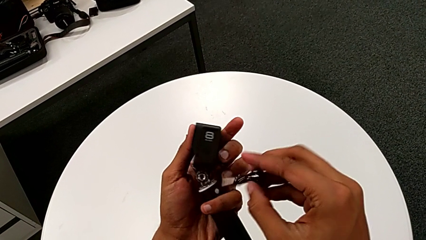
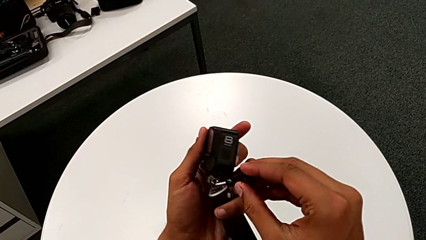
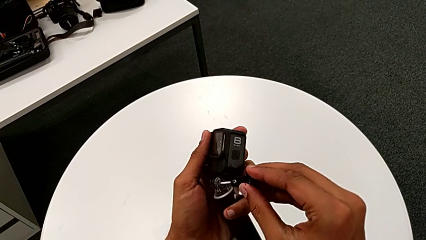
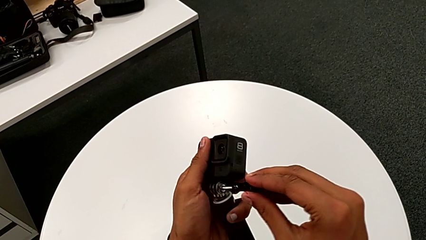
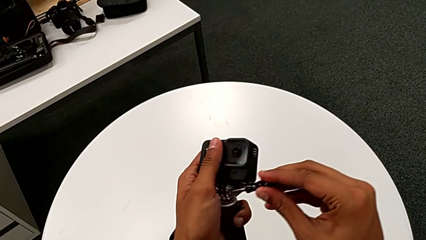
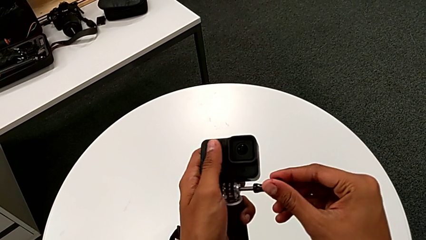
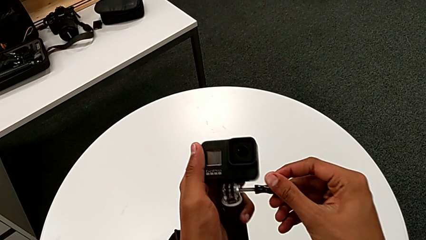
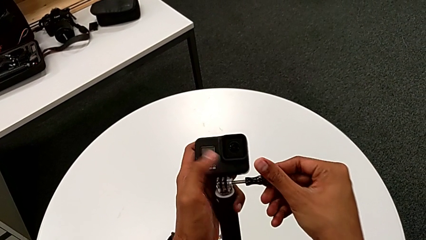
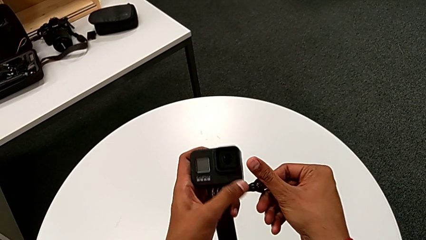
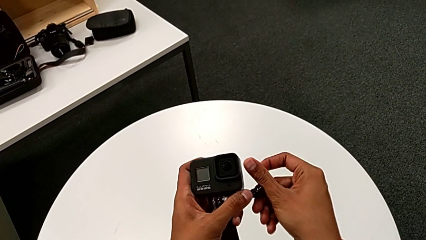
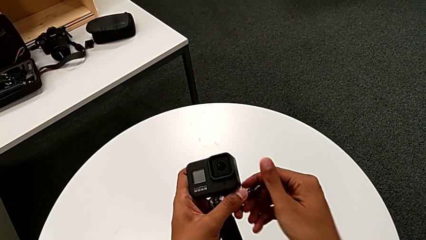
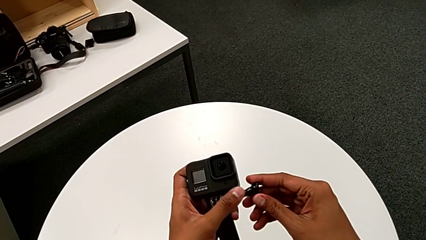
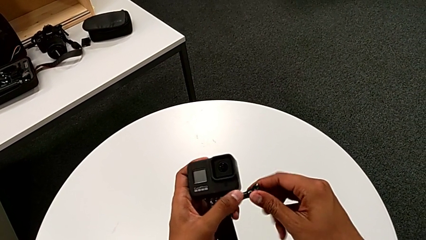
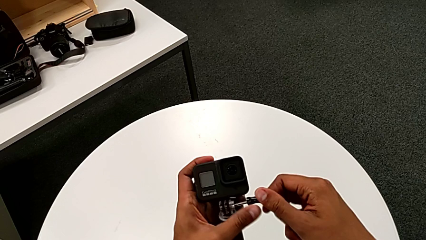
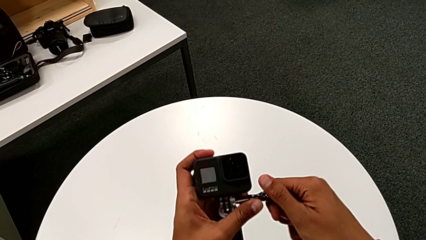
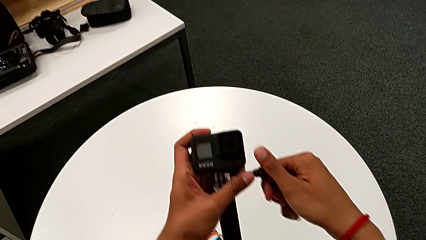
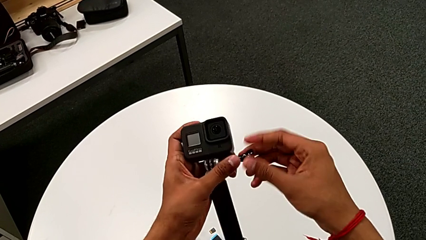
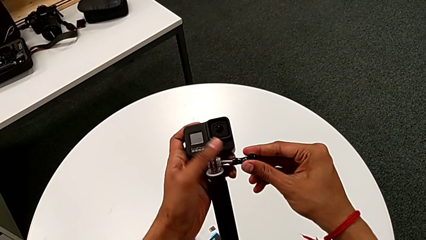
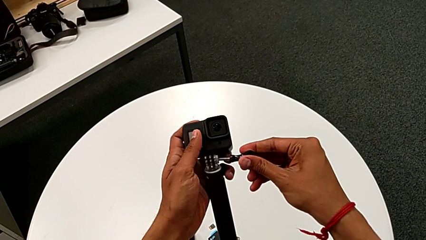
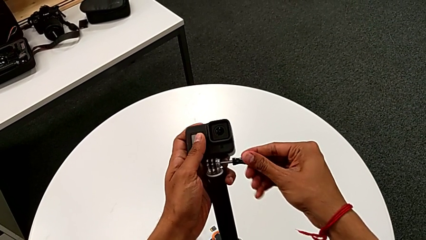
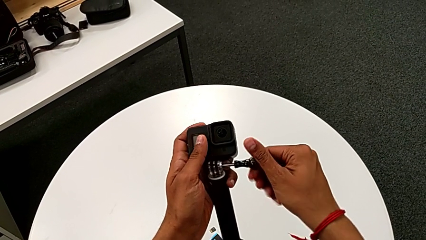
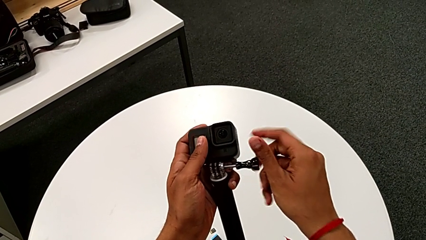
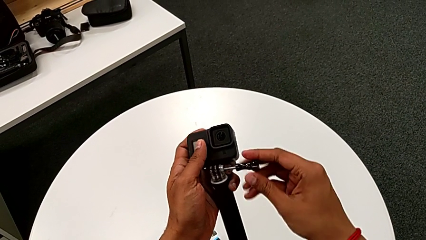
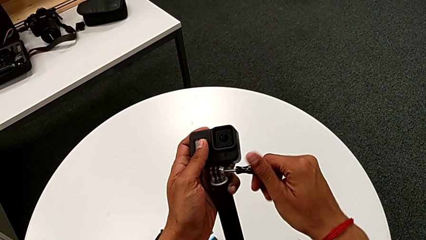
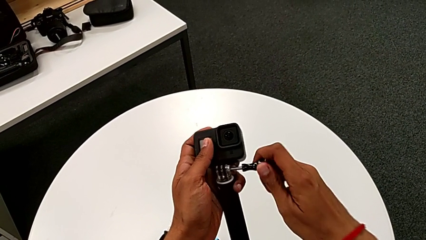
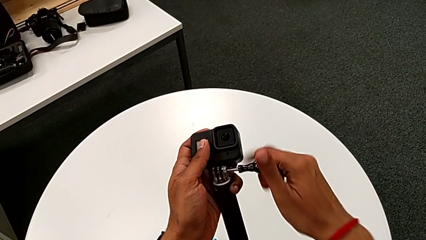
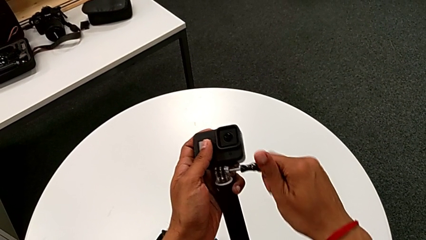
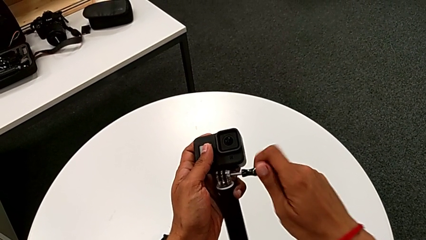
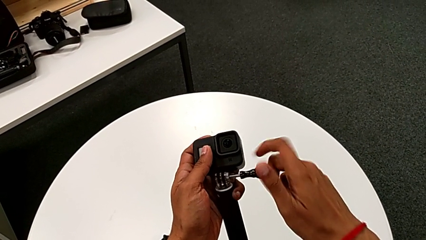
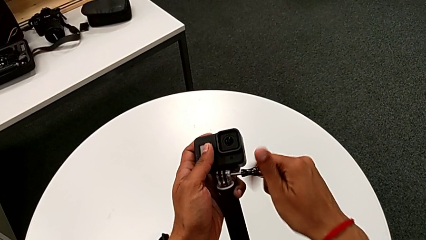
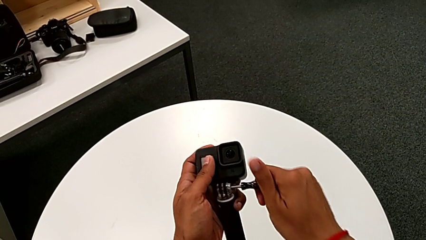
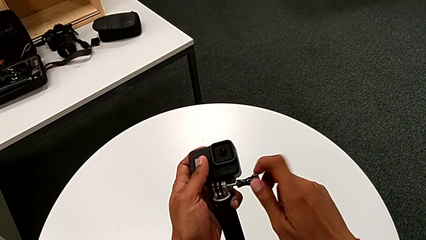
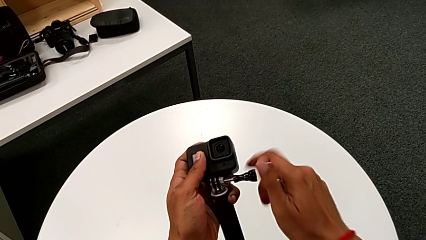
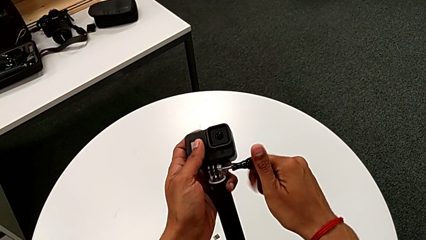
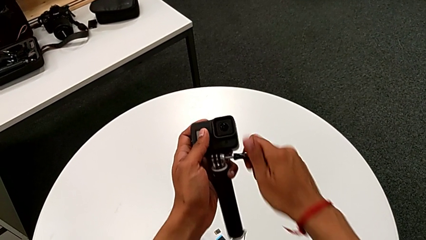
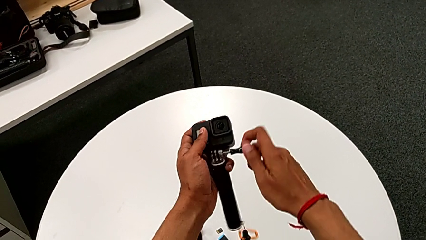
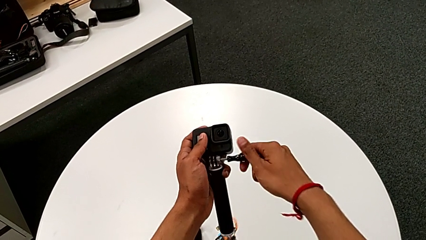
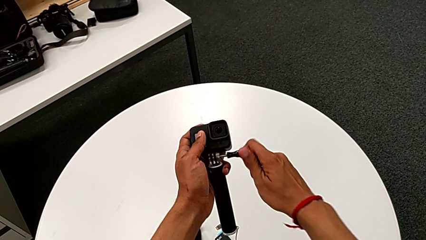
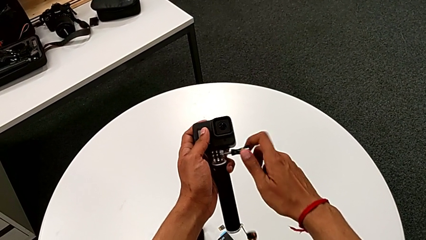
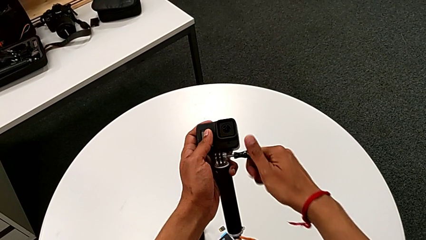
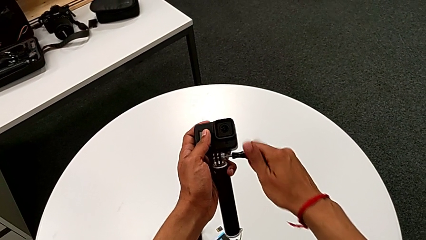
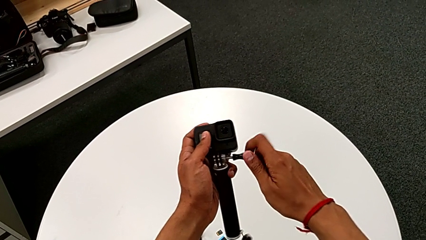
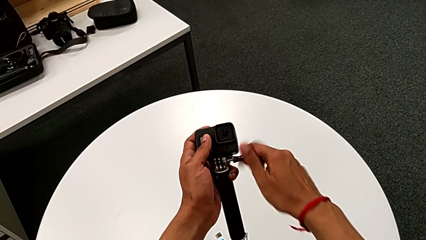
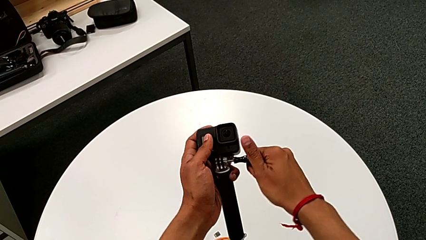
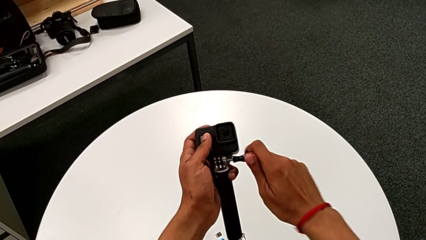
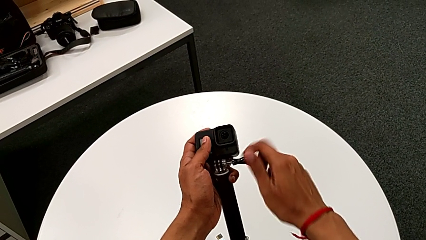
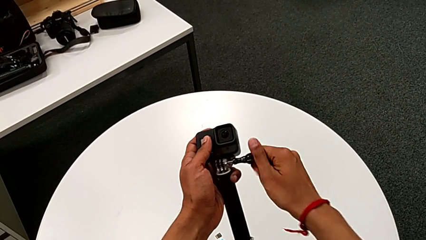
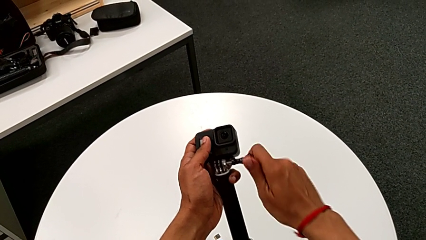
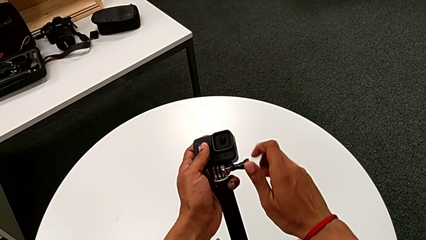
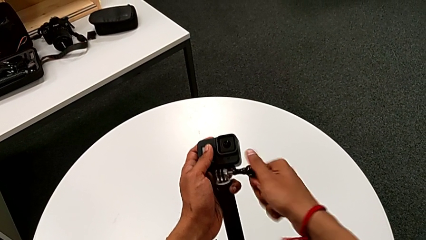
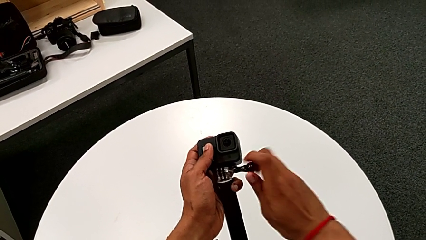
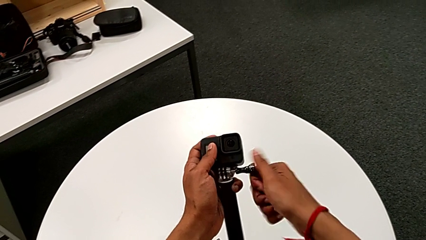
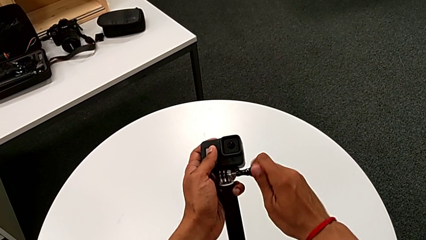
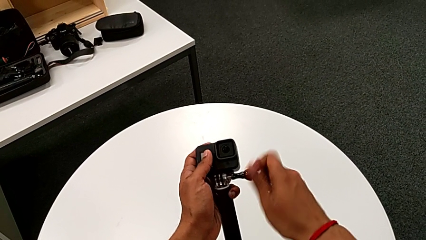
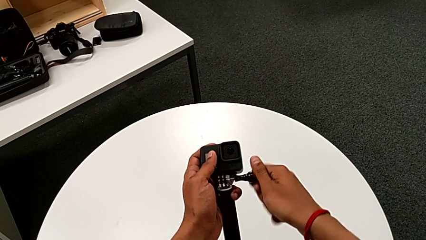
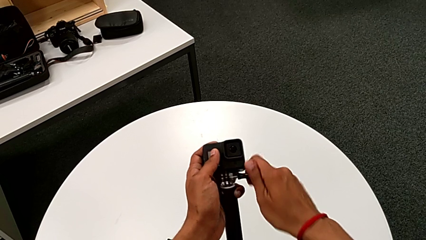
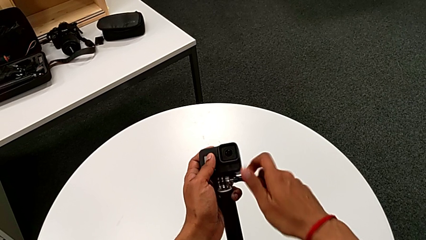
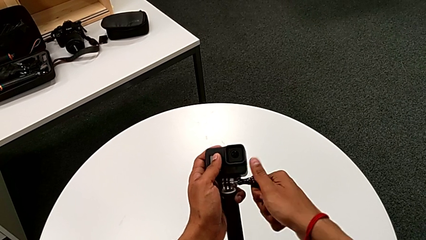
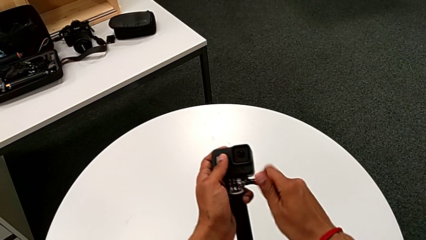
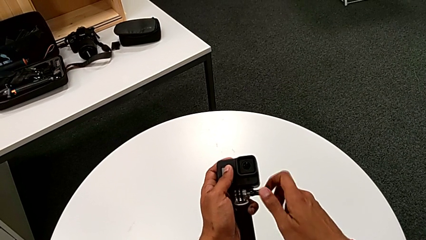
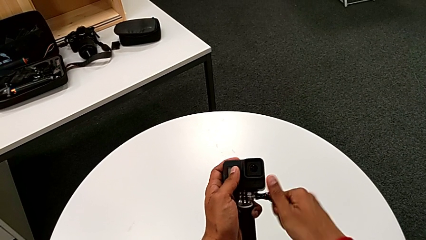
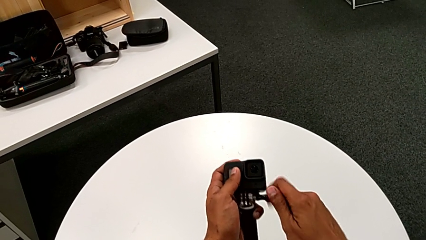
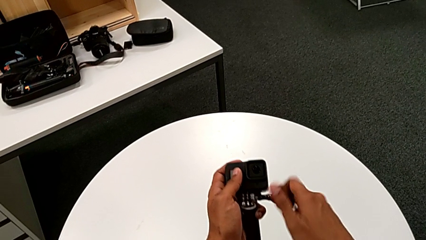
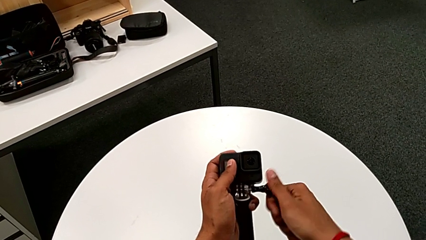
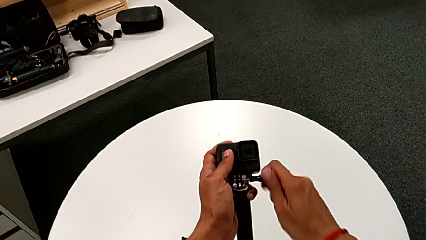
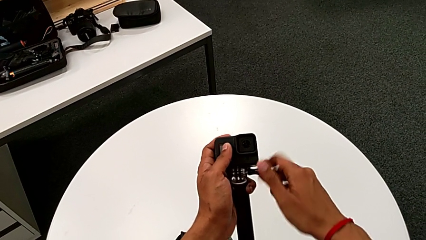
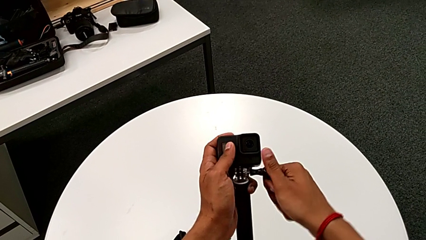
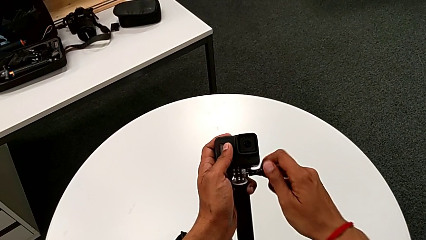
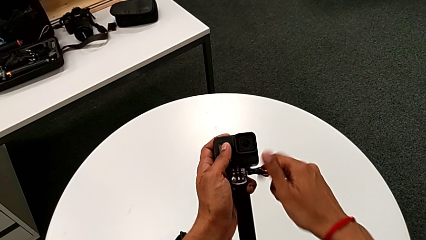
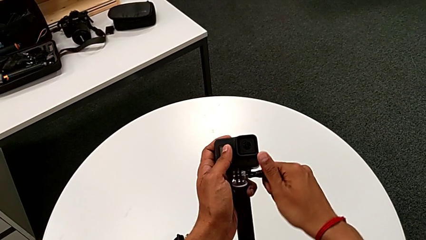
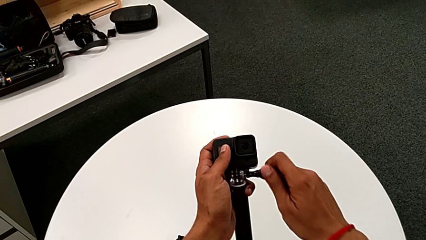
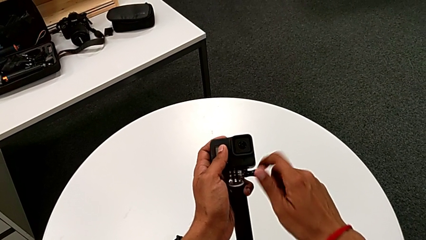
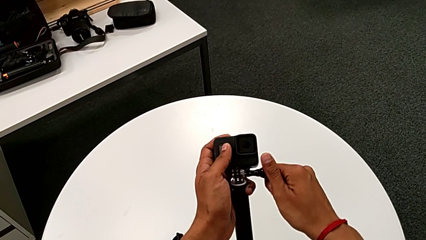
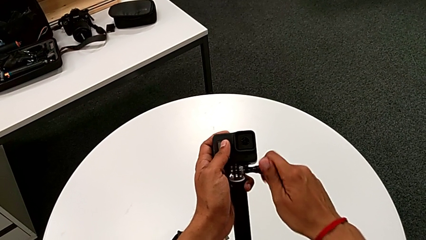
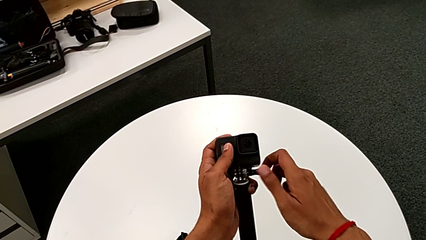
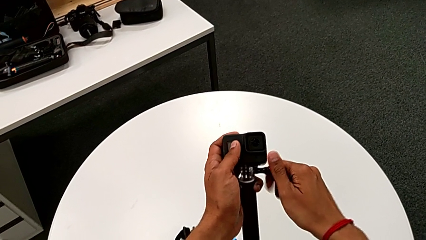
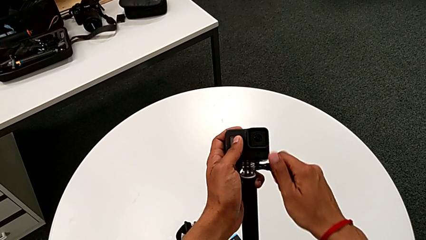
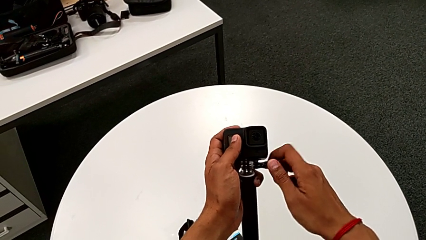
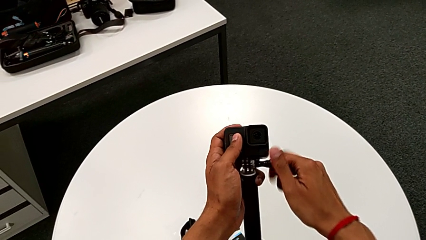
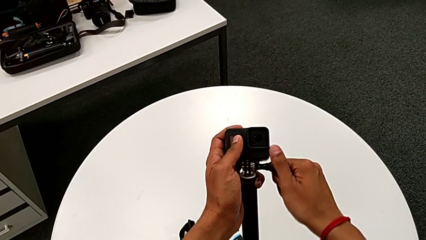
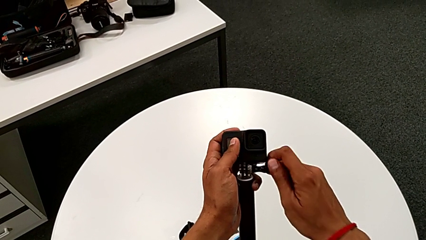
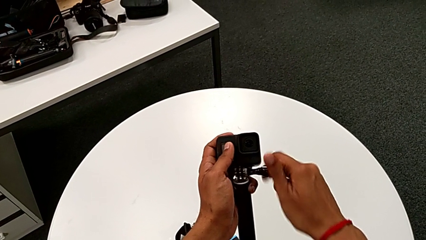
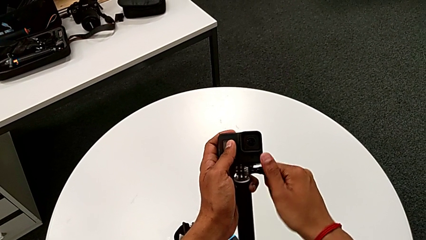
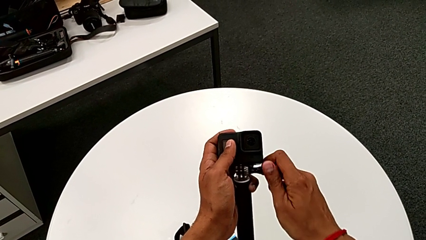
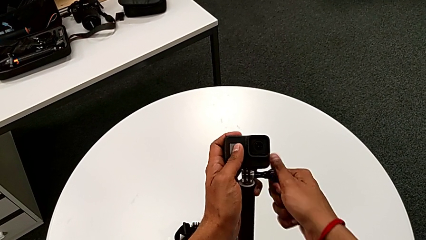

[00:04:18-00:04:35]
The camera wearer is attaching the handheld grip to the GoPro. They insert the screw and begin to screw the GoPro.
